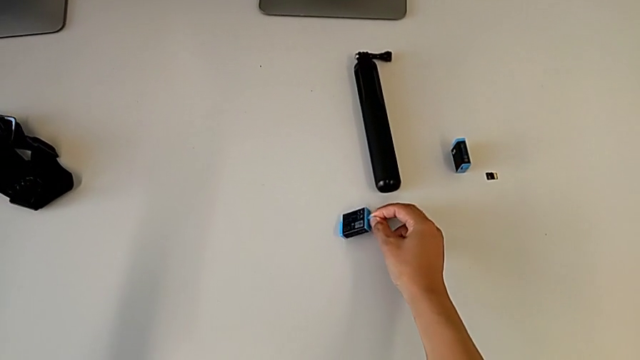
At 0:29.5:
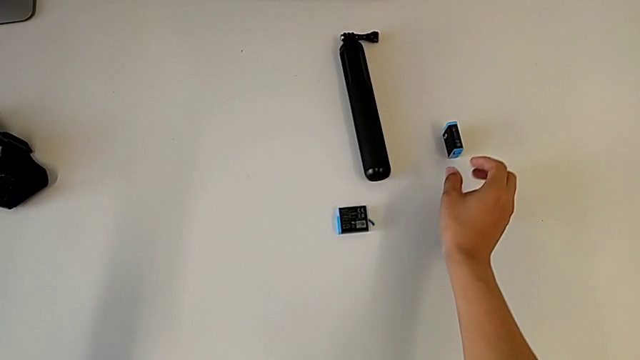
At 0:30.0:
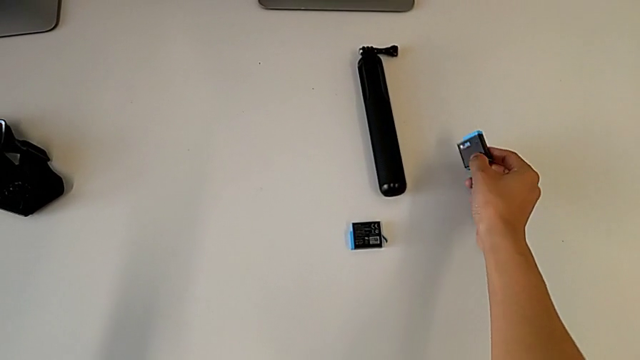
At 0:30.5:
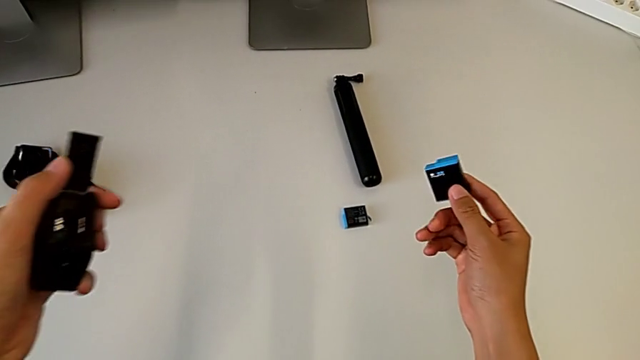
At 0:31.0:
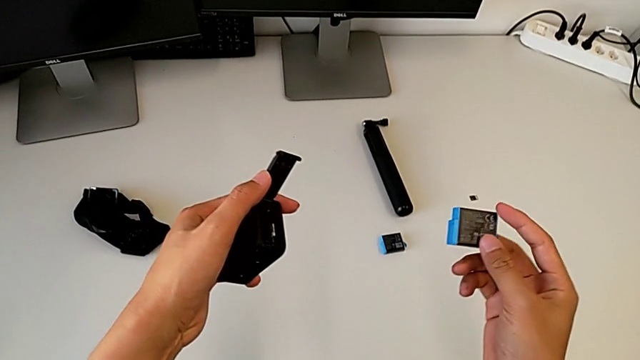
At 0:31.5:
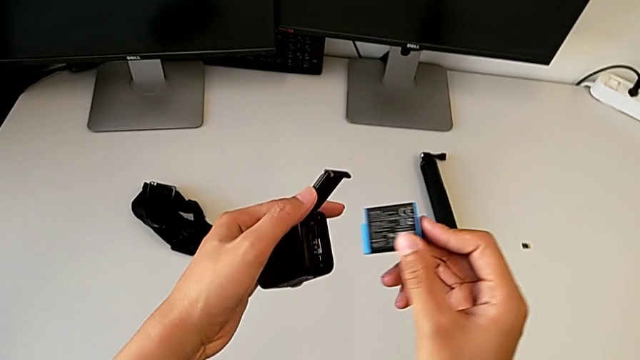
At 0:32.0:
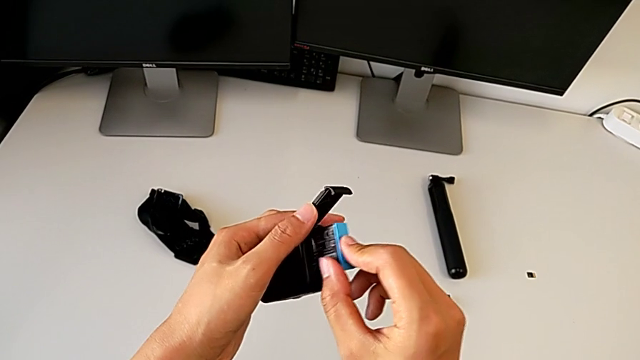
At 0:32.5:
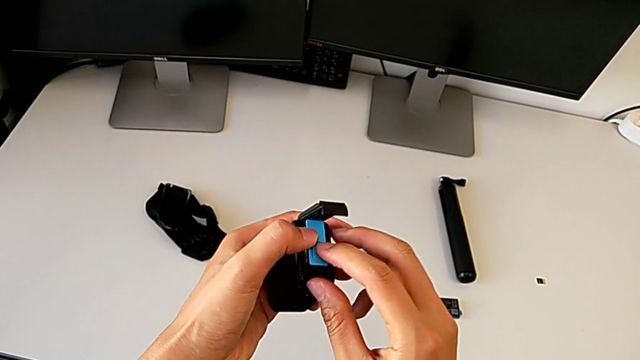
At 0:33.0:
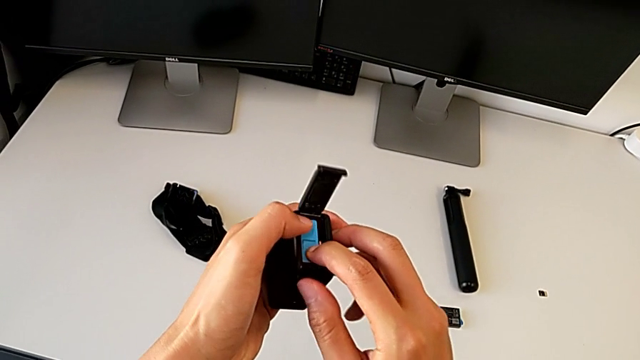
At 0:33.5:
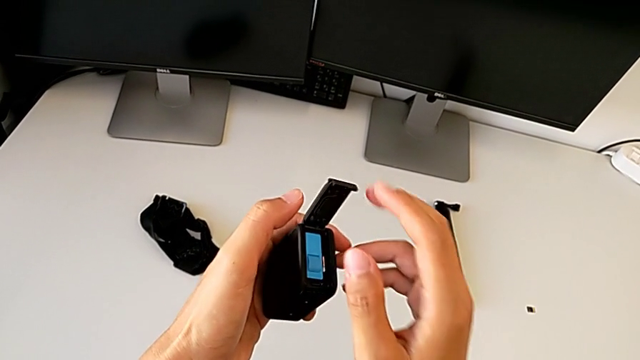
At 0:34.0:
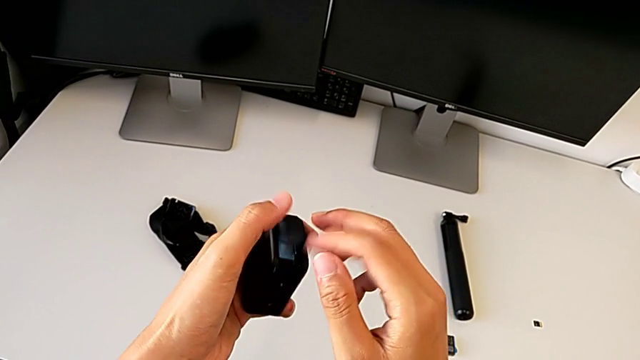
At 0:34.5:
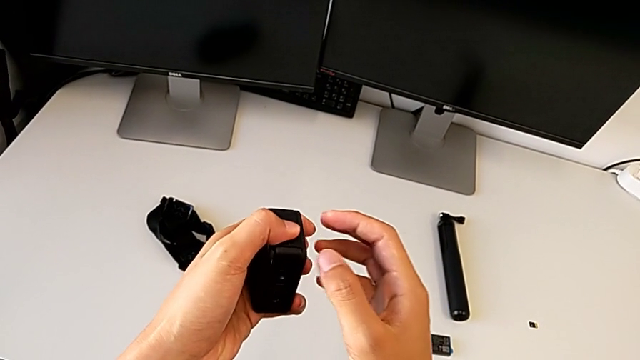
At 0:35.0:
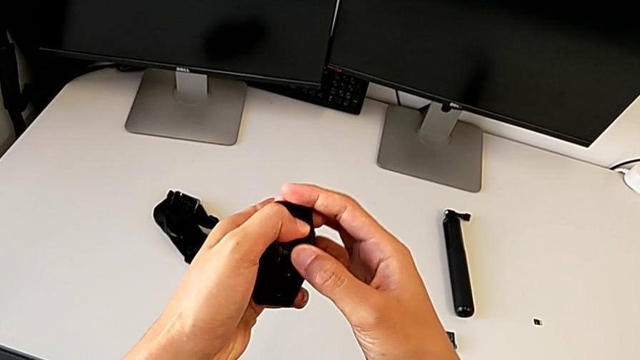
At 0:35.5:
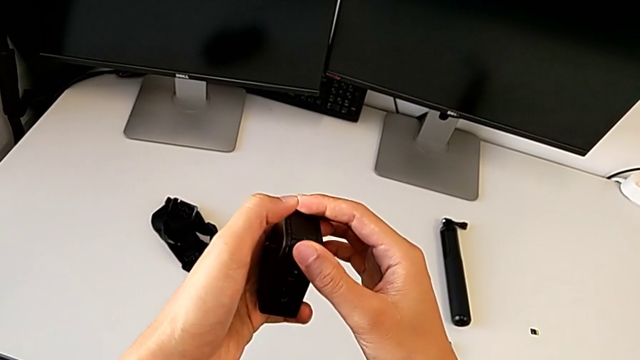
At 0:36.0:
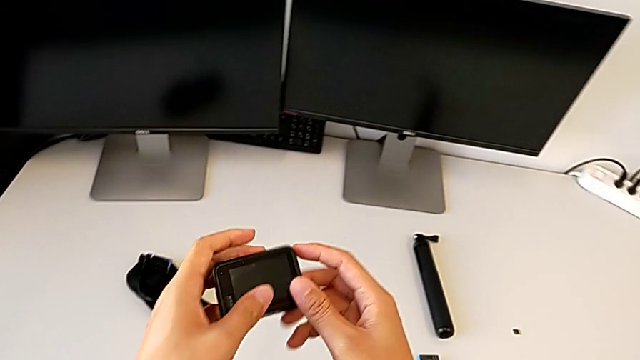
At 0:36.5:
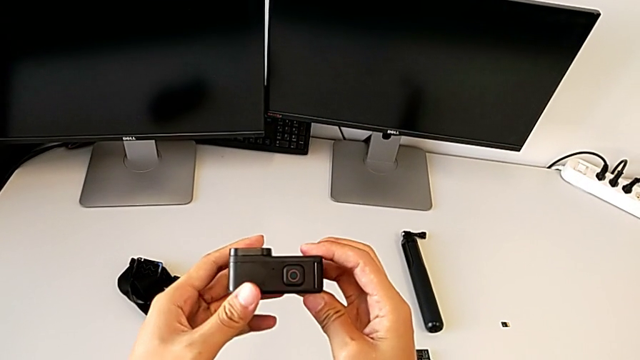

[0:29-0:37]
The camera wearer is changing the battery of the GoPro. They grab the new battery, lift it, insert it and close the battery door.

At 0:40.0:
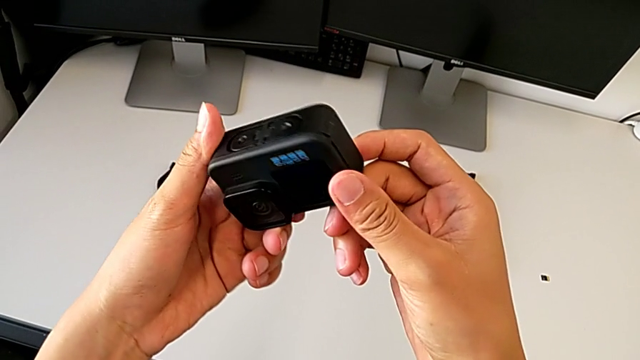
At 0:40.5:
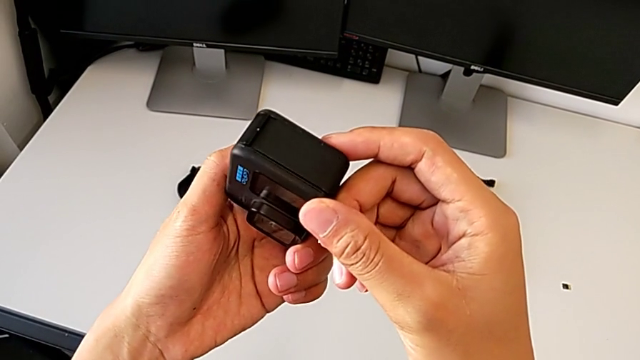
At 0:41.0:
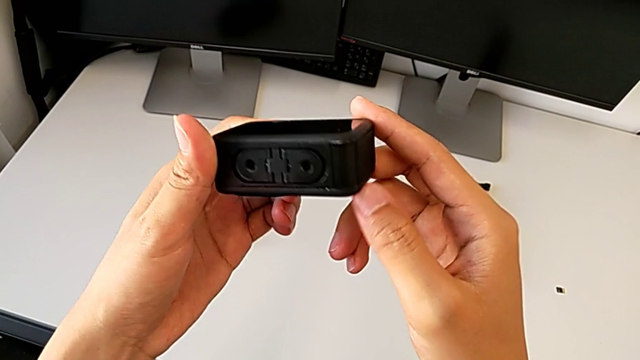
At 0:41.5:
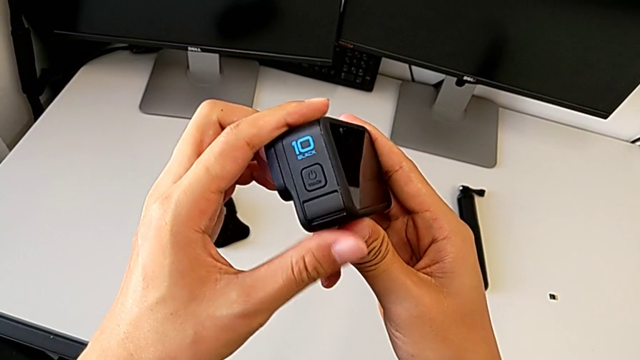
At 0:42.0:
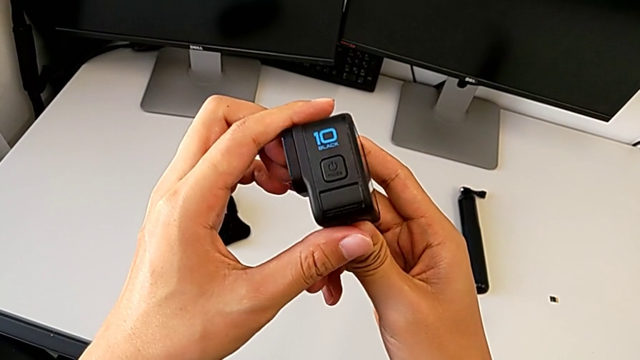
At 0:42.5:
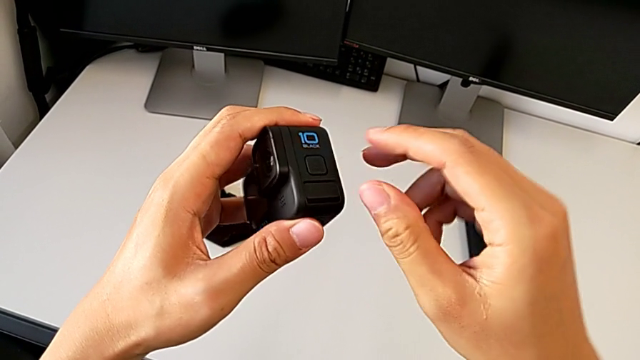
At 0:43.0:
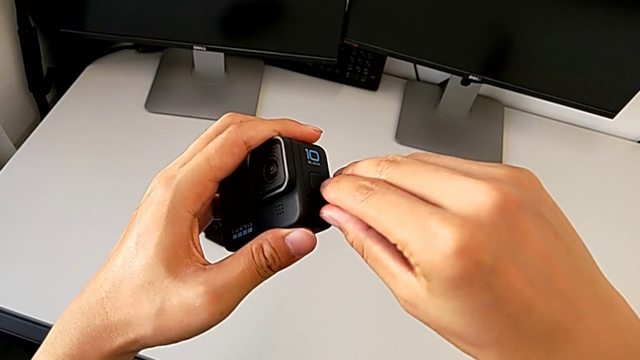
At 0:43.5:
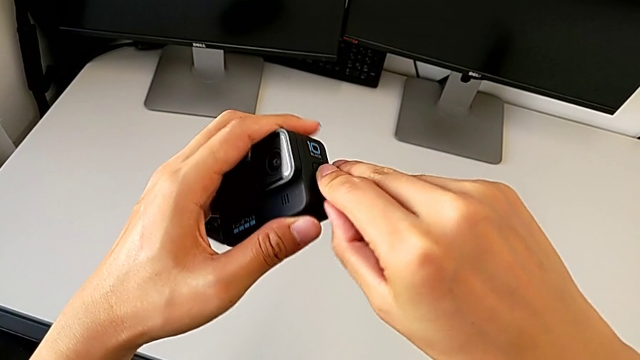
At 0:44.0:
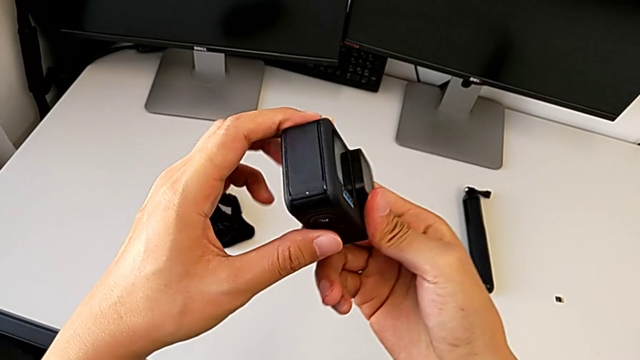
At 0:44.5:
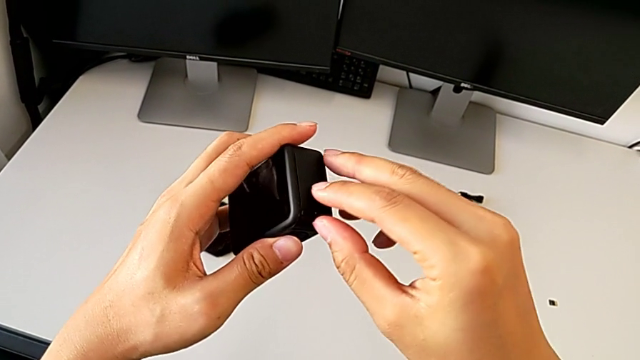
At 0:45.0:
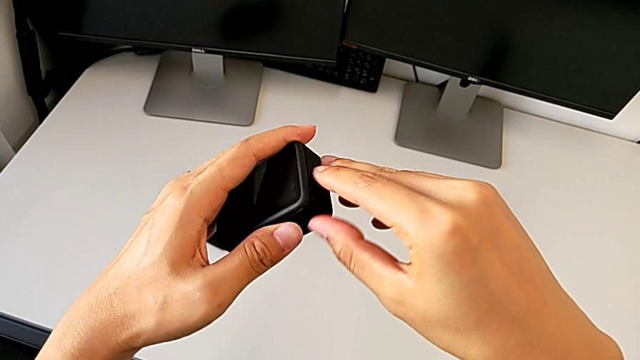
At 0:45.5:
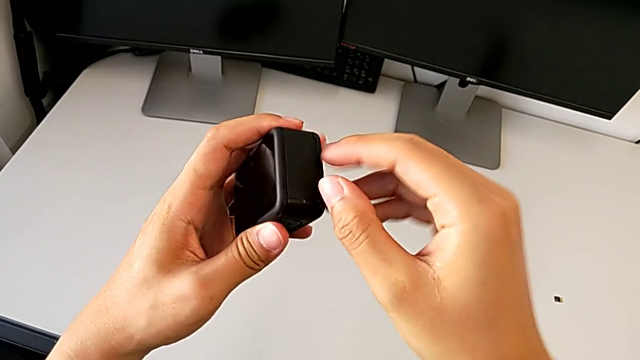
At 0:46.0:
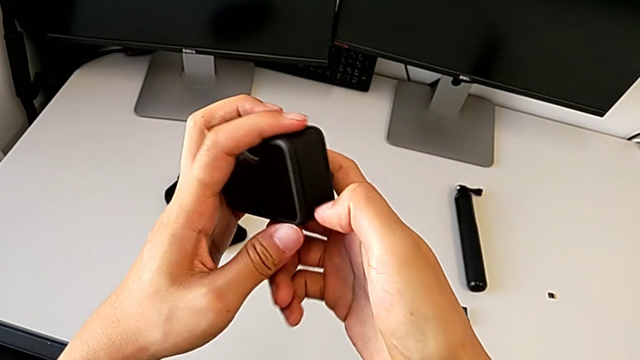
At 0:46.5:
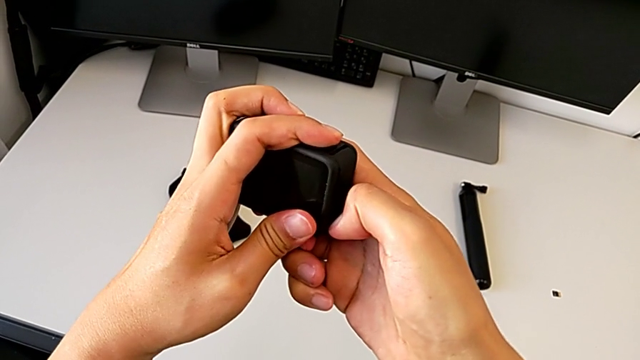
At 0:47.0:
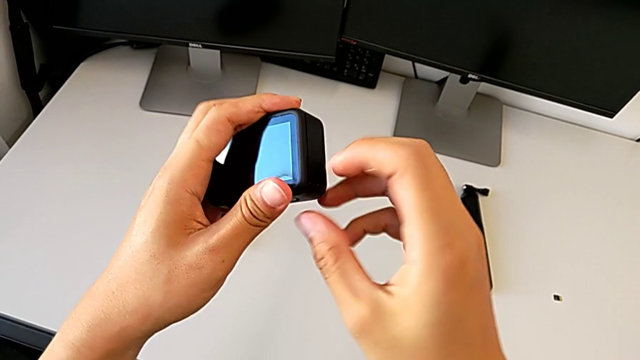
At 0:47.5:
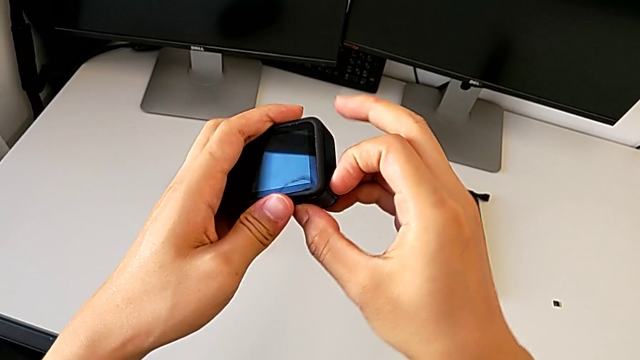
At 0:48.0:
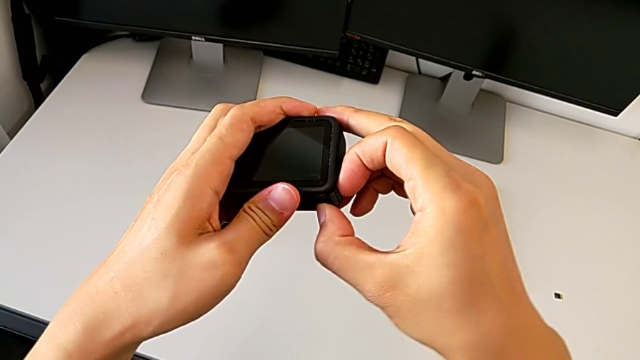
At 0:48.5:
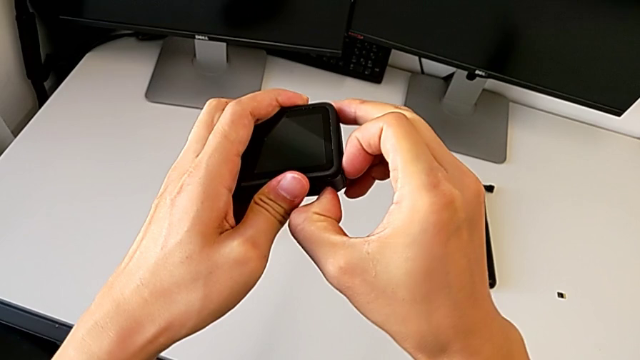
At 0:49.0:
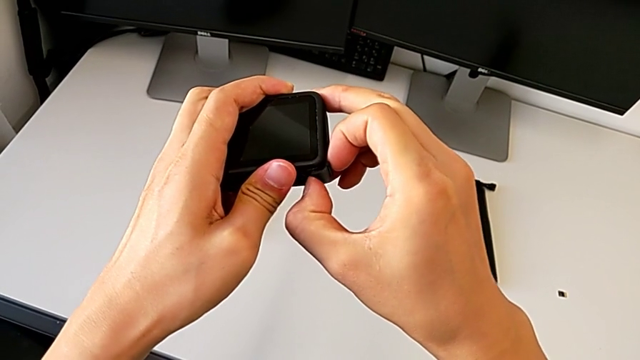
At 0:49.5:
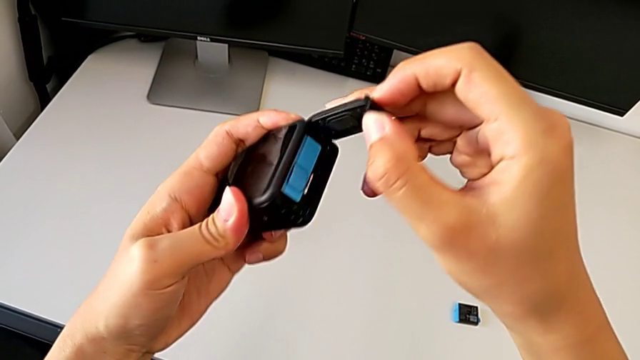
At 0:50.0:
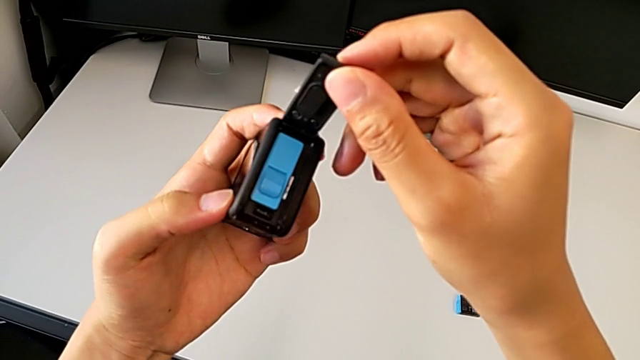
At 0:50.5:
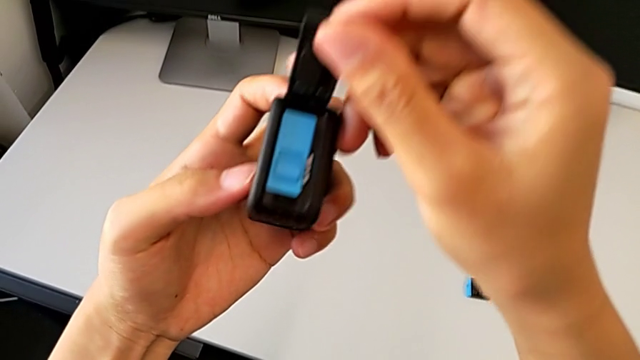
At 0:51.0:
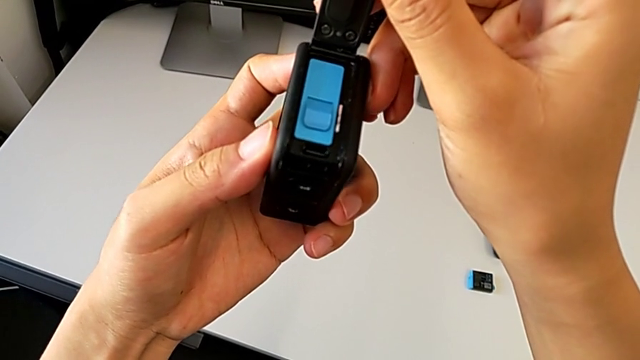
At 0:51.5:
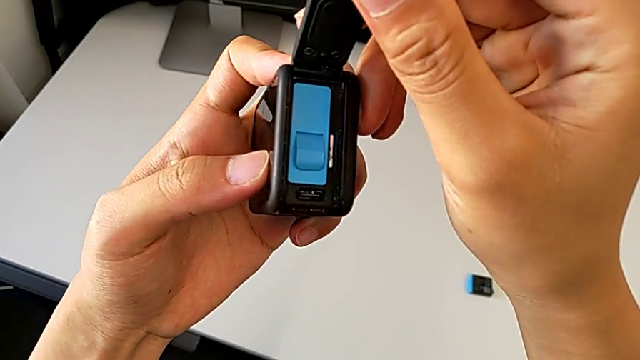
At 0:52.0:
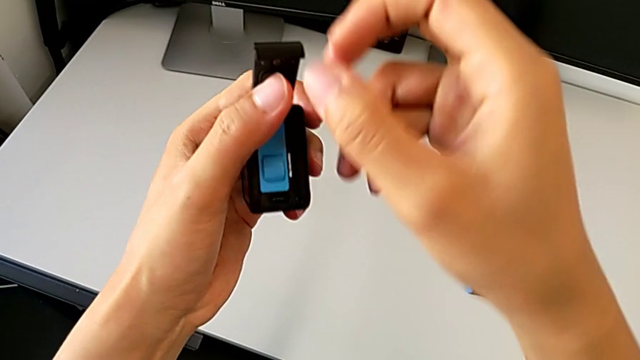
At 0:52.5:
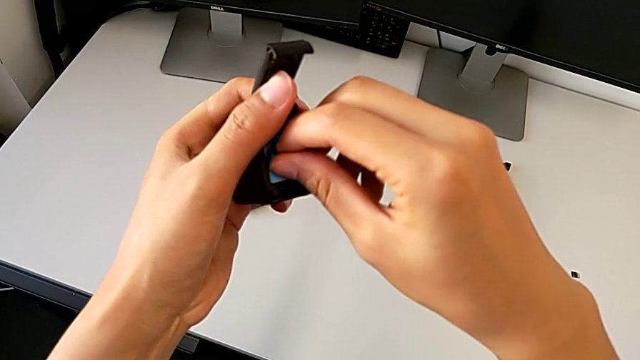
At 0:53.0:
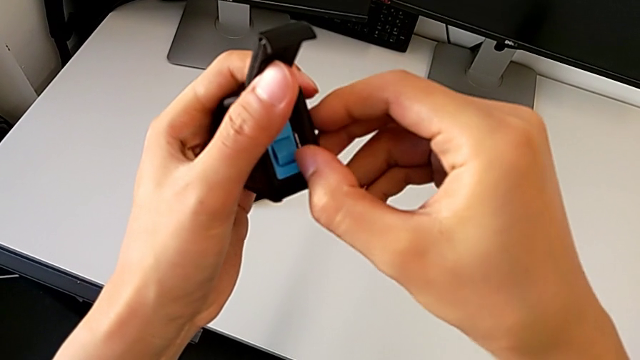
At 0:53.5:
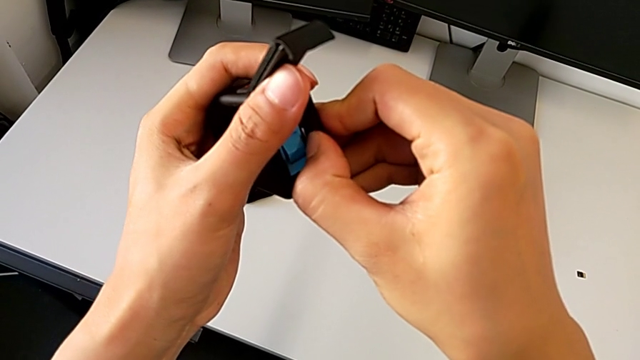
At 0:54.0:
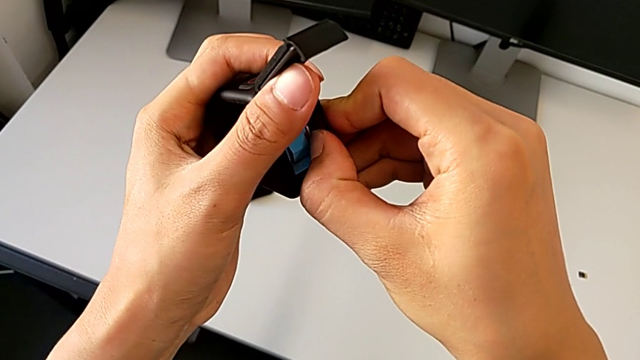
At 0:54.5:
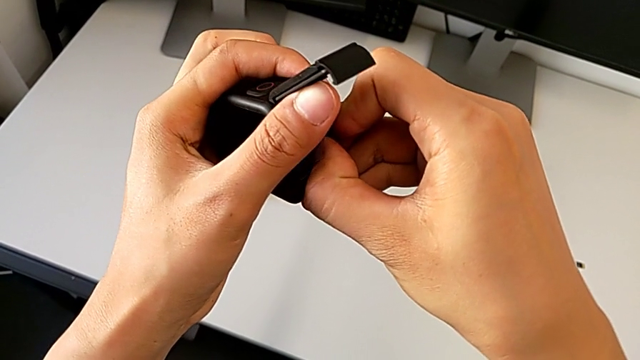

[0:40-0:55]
The camera wearer is changing the micro SD card of the GoPro. They inspect the GoPro, open the battery door and press the old SD card.
